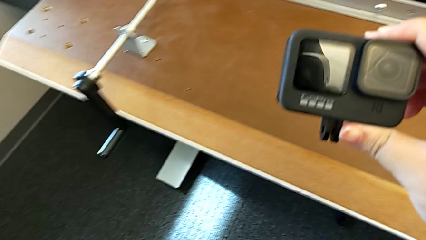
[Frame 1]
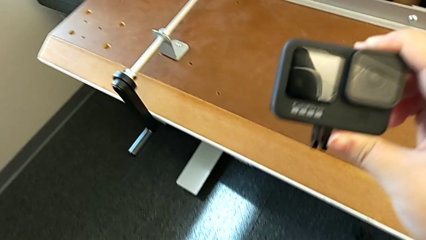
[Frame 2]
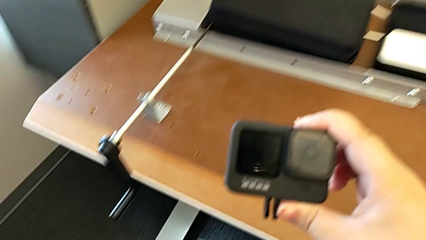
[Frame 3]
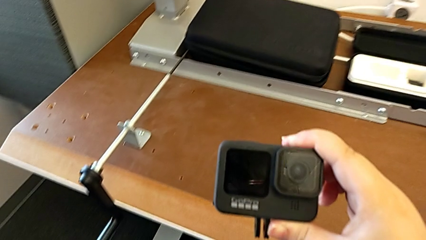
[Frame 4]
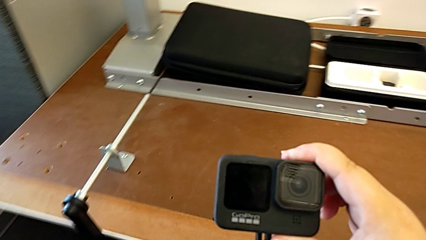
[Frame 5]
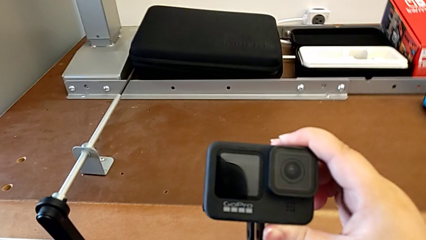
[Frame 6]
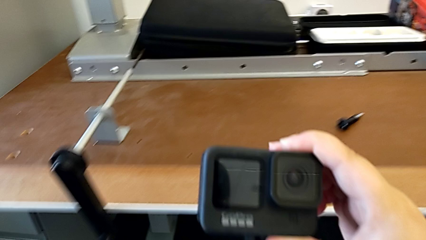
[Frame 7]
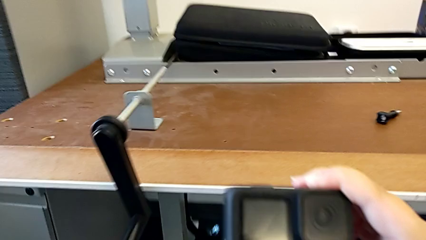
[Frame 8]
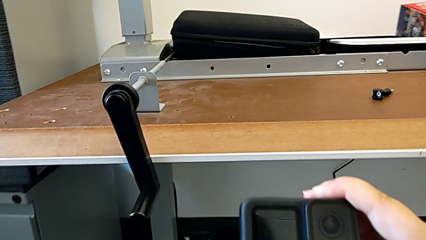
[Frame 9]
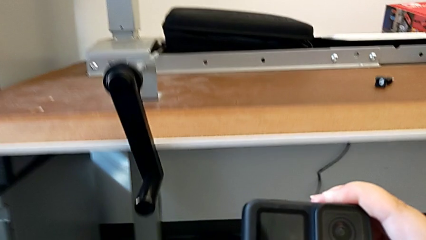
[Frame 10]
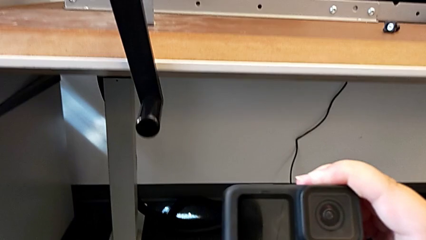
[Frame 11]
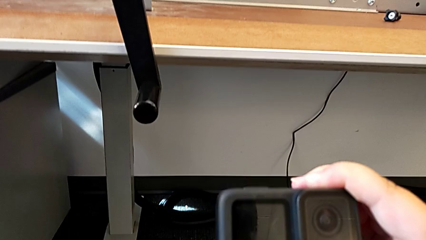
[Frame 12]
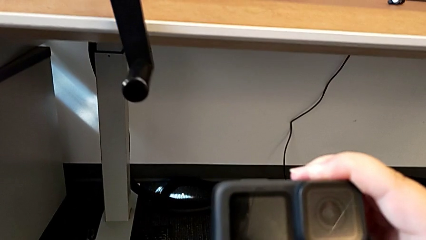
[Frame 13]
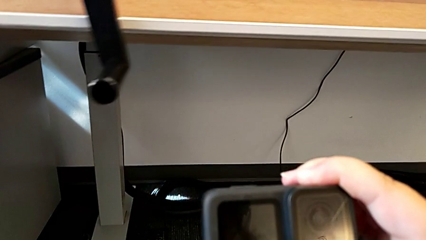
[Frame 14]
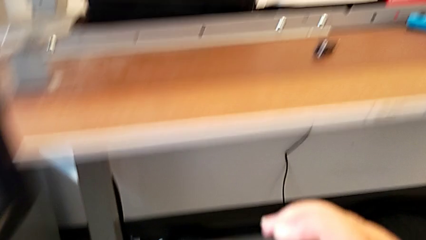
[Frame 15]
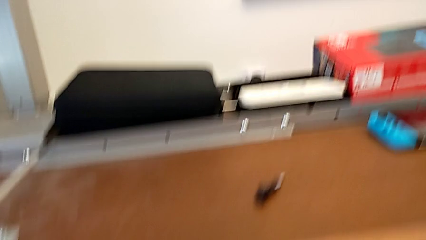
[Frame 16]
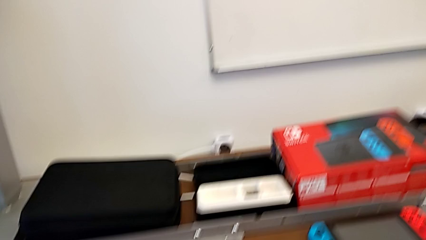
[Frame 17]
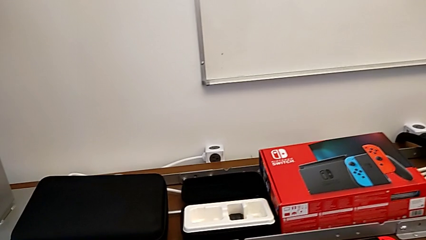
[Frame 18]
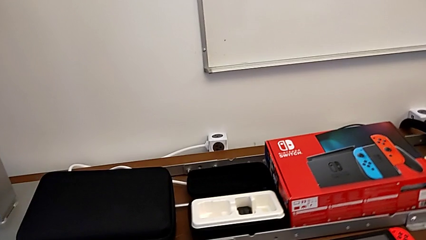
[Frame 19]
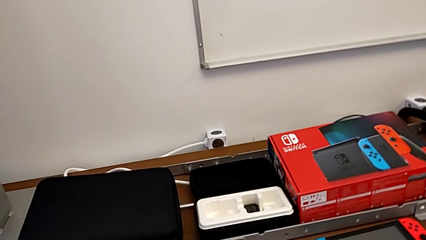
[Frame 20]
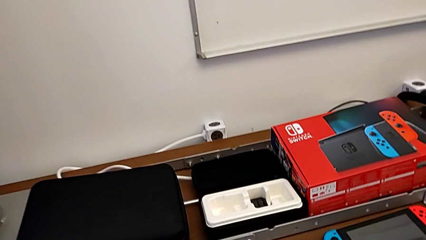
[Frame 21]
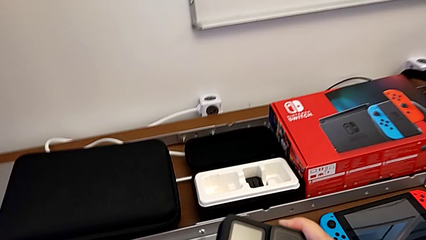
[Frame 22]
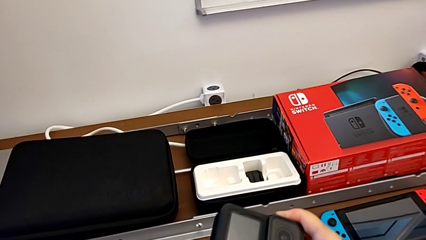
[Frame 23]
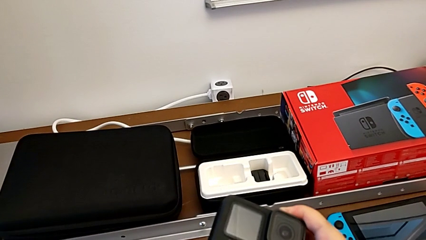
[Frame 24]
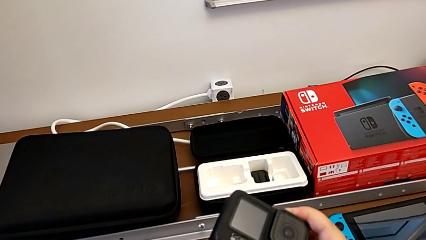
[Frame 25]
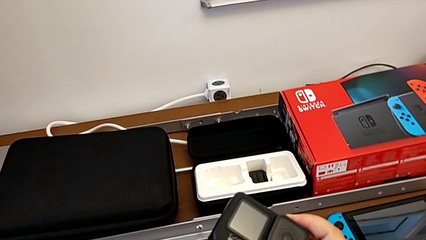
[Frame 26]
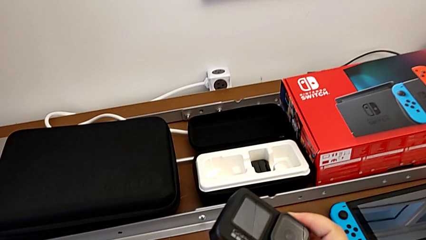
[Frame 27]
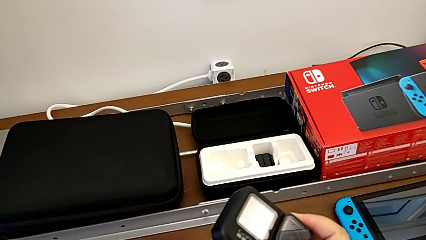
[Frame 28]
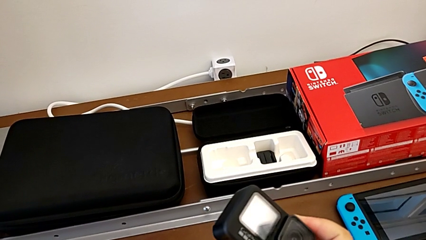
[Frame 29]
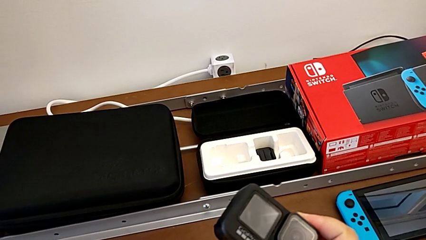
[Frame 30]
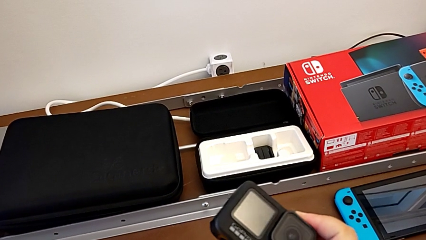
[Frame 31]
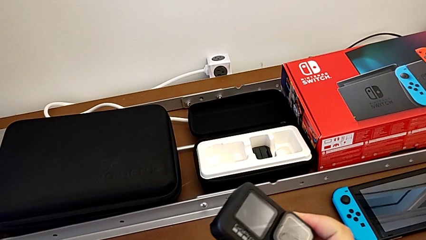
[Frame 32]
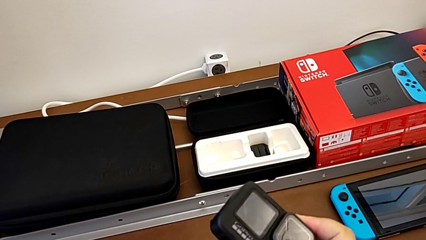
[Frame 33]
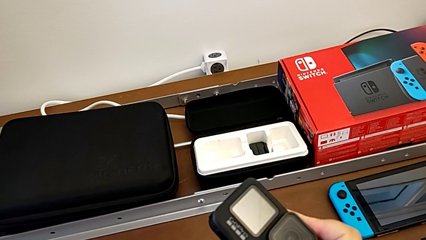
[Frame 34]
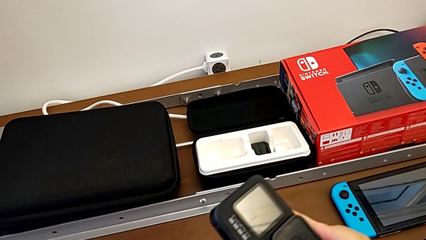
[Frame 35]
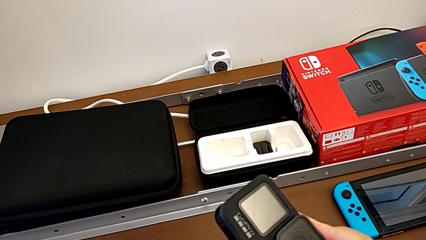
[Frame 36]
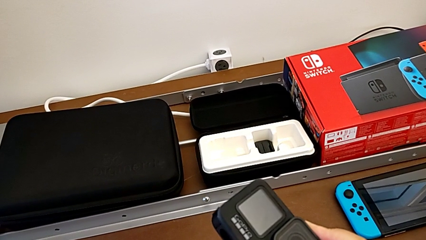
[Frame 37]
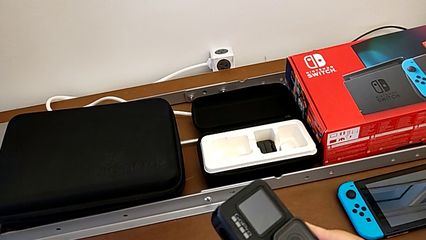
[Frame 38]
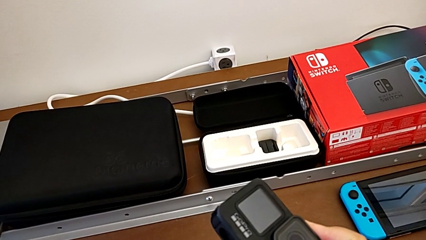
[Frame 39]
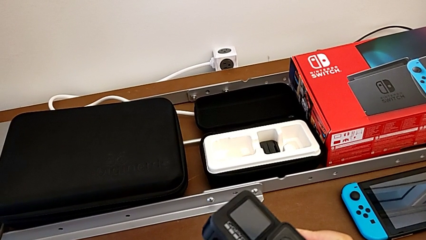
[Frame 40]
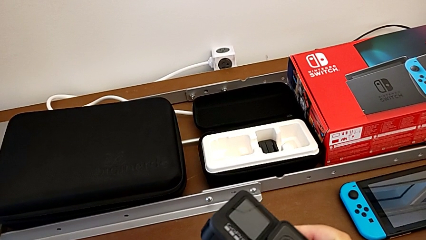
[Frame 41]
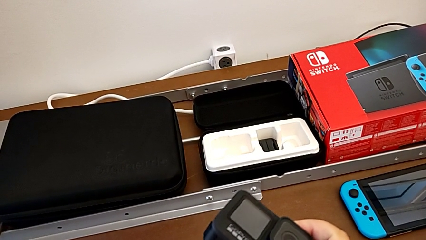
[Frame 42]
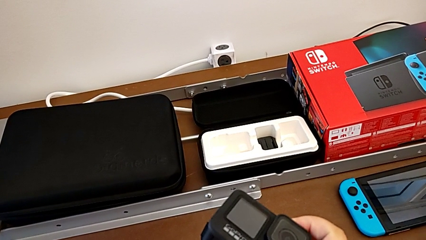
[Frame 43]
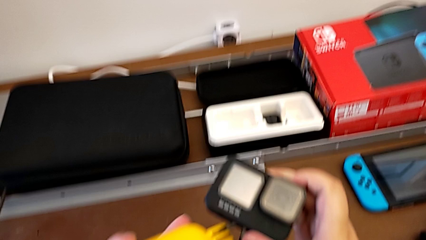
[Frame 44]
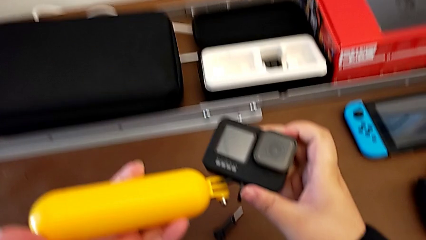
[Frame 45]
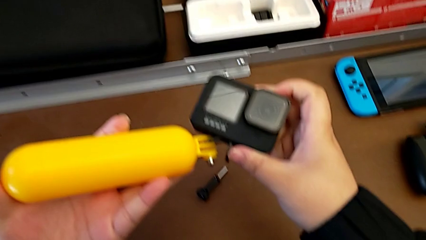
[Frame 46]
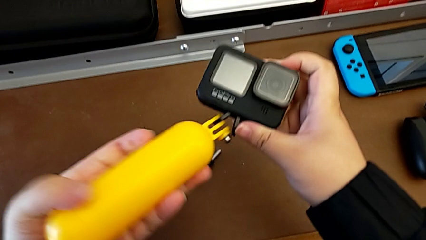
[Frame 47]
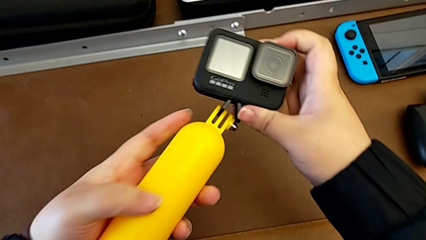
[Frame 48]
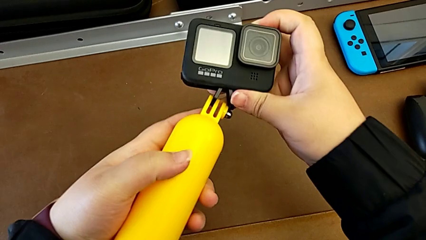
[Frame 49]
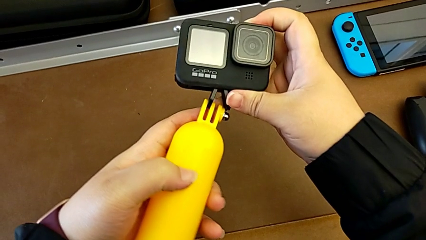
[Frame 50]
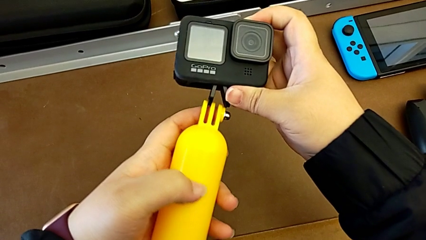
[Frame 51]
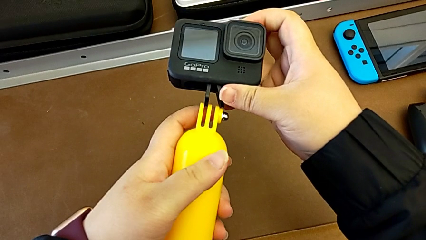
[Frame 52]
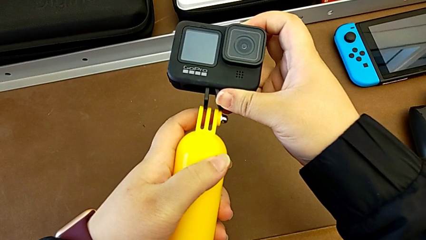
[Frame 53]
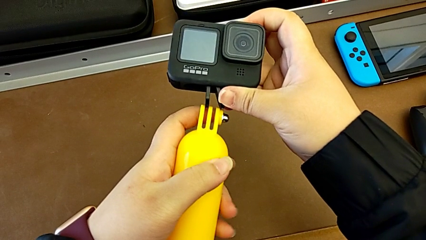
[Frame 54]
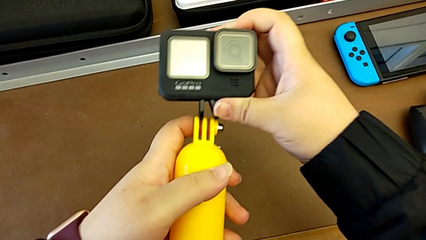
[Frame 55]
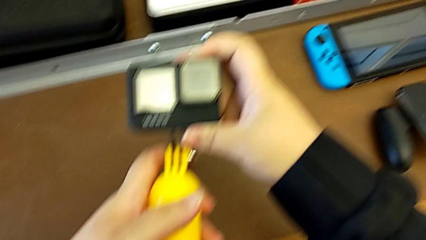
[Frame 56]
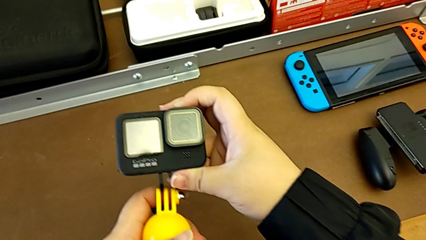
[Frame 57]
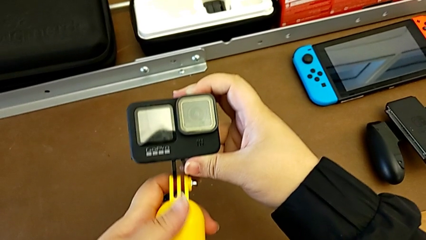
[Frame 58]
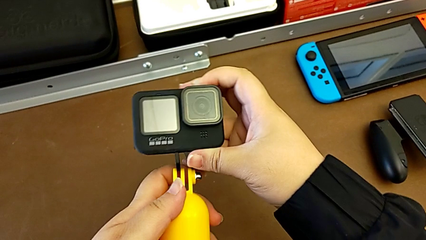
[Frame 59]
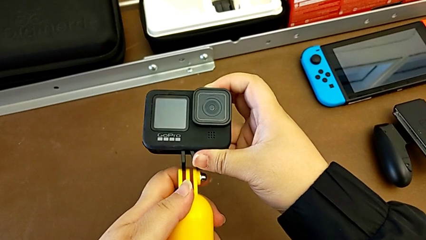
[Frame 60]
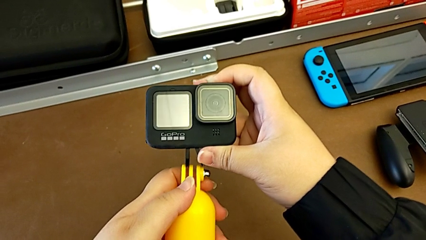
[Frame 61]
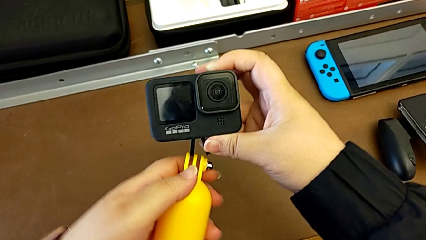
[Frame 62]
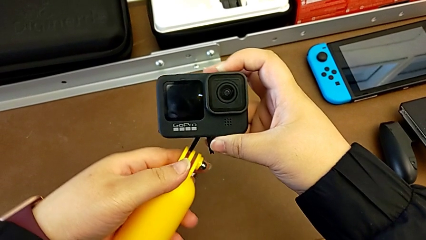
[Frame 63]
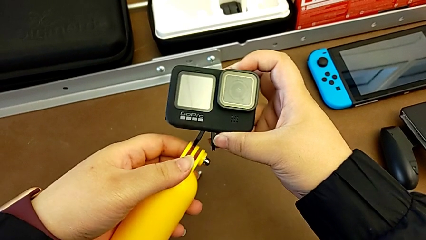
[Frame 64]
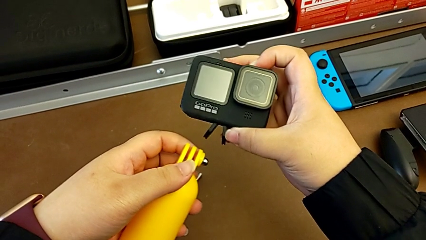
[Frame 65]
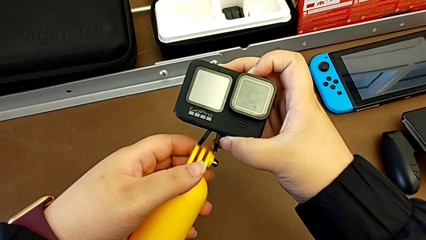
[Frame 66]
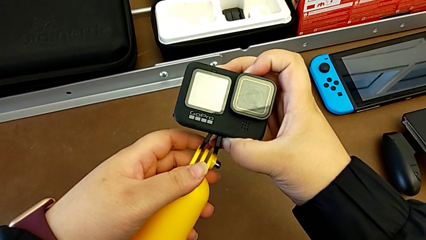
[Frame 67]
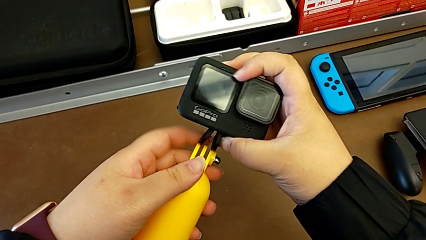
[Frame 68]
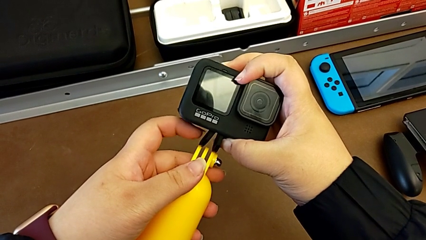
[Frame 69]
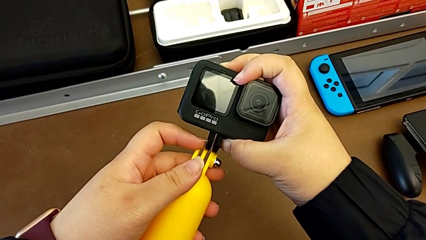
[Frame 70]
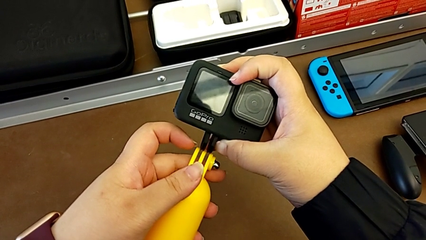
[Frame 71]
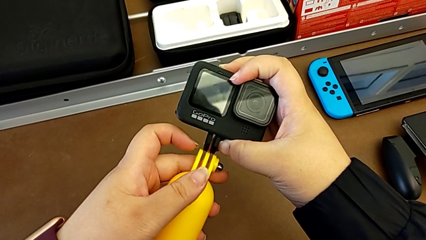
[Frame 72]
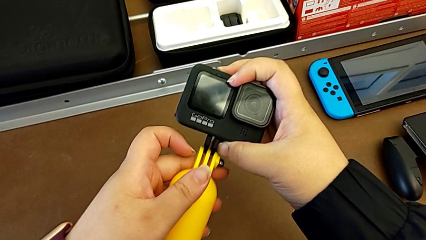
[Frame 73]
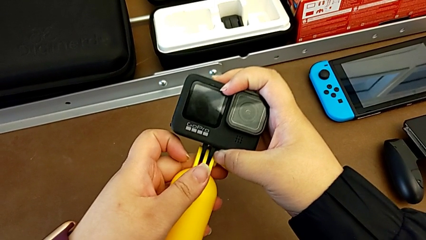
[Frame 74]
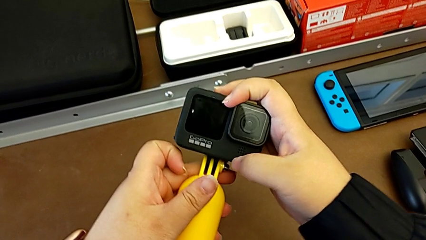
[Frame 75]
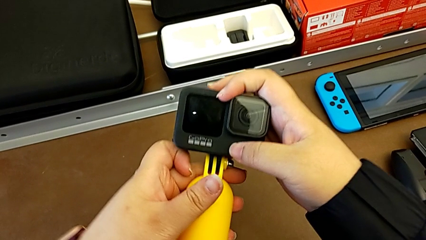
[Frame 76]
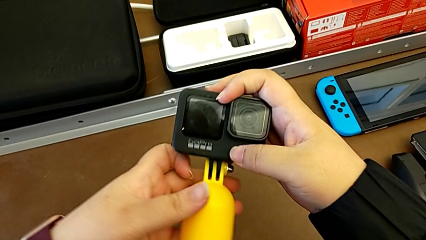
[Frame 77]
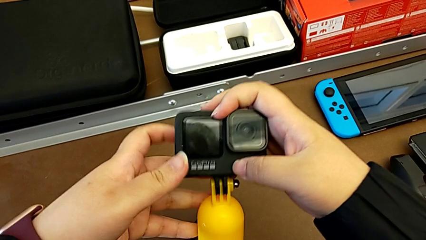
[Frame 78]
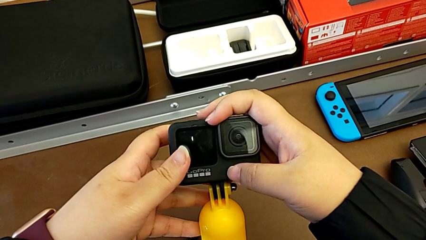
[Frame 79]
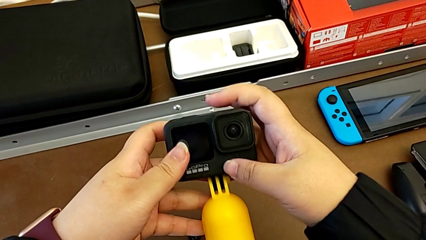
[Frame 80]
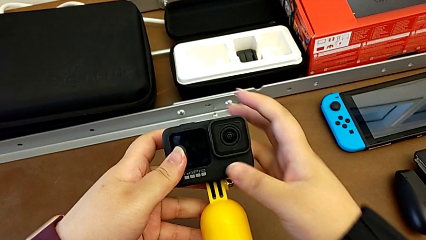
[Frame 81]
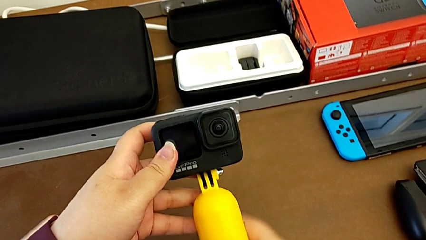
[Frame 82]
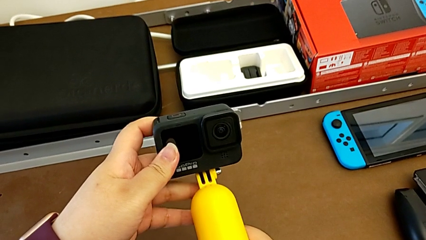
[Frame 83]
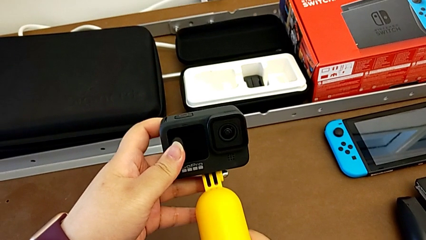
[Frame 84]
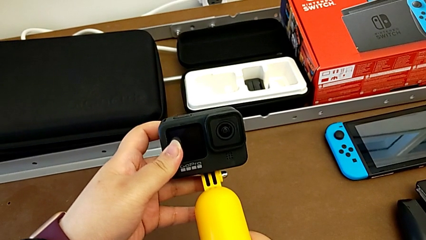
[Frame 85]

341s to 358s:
The camera wearer is assembling the GoPro onto the handheld grip. They grab the handheld grip and assemble the GoPro.
